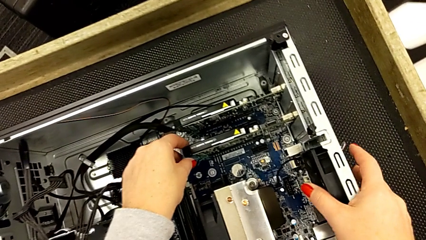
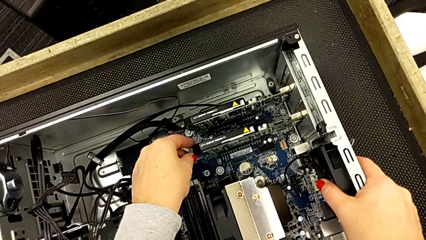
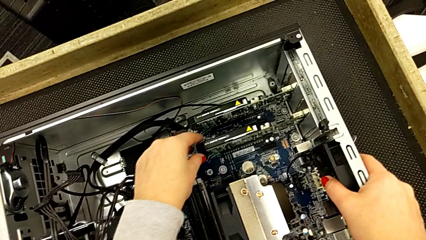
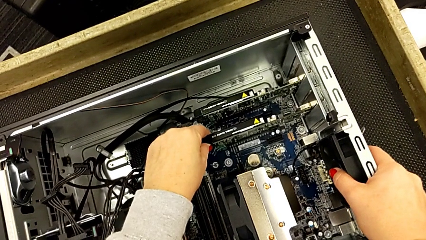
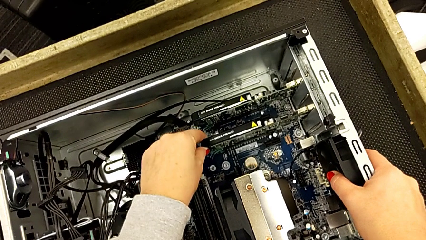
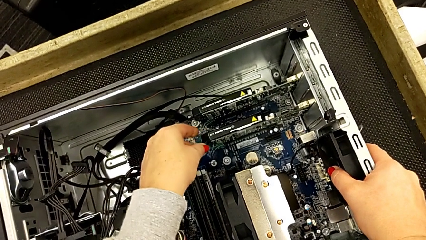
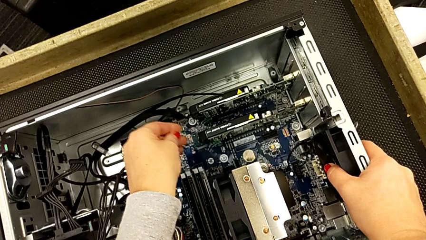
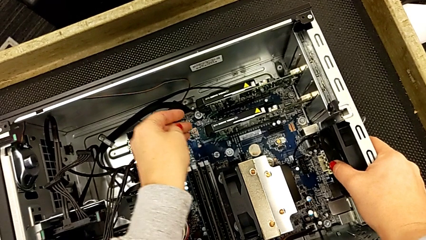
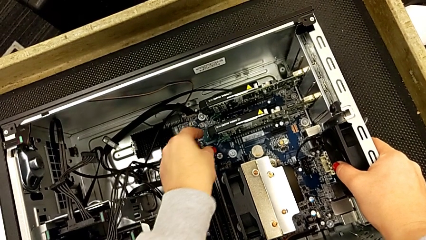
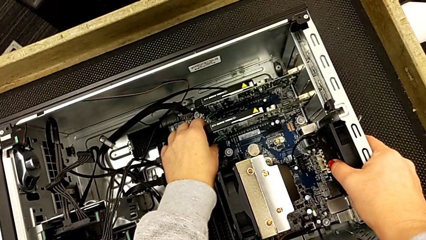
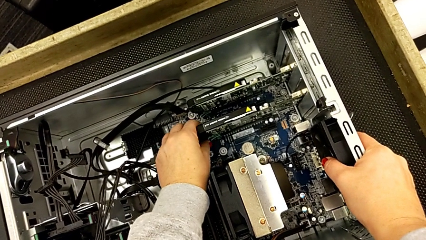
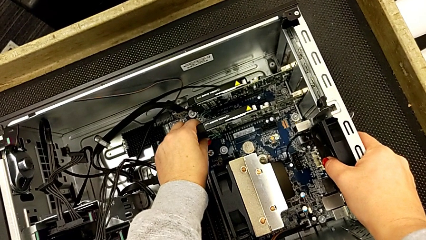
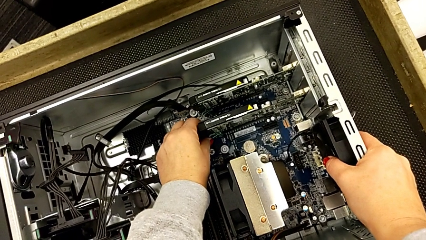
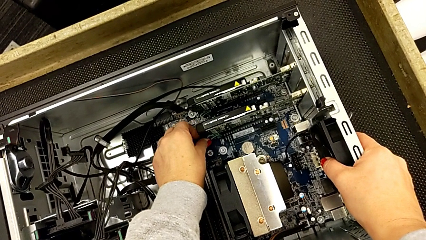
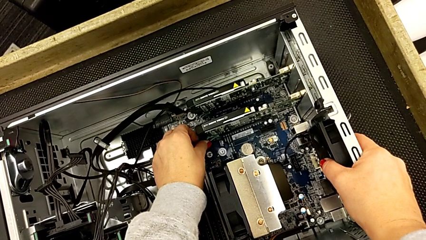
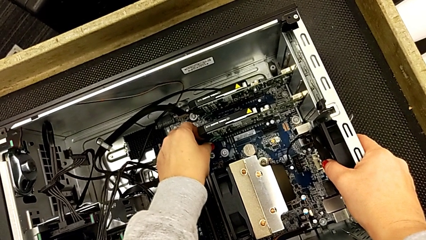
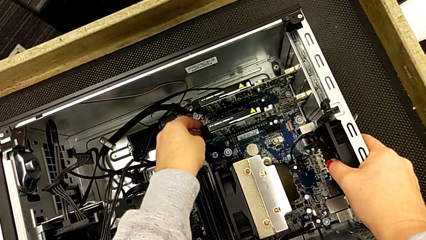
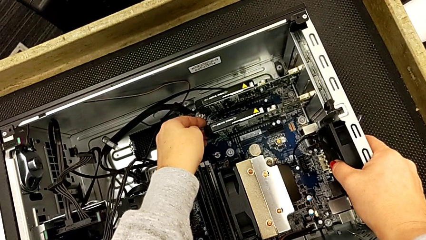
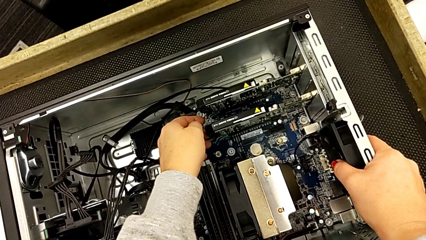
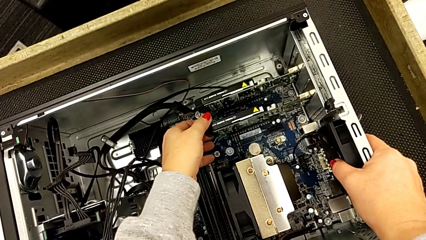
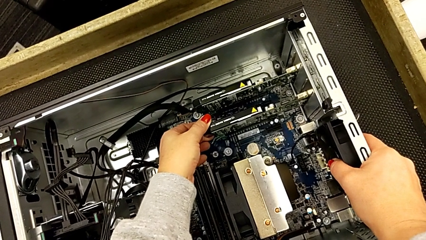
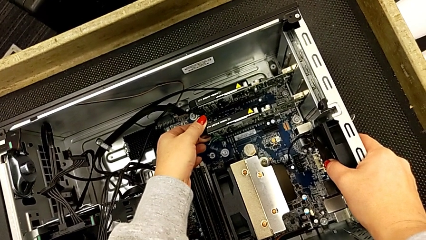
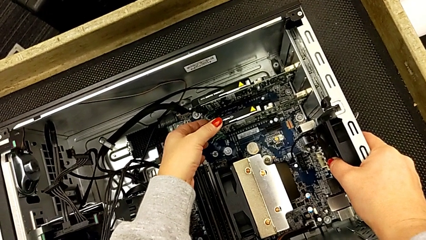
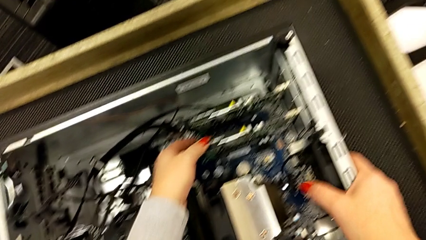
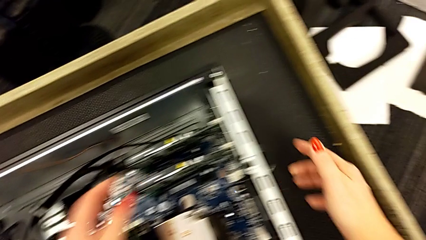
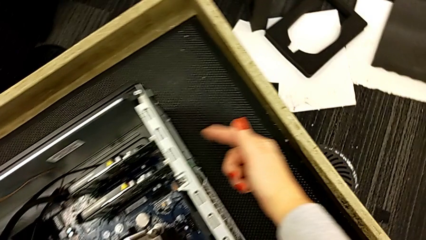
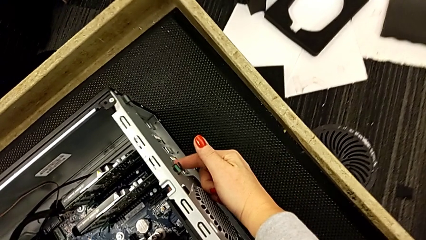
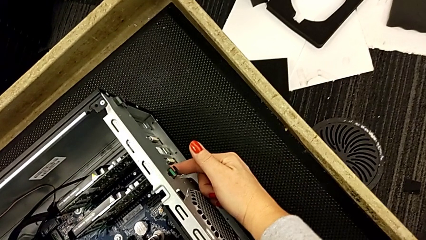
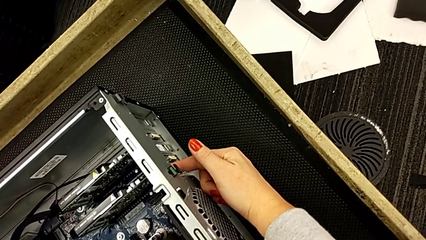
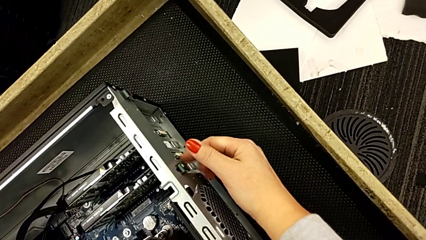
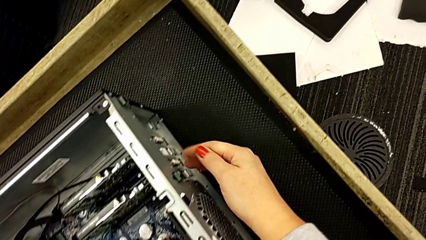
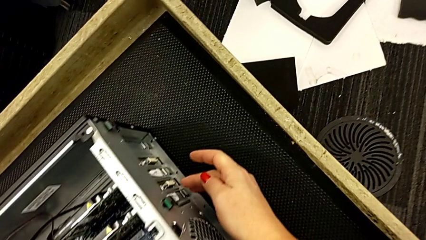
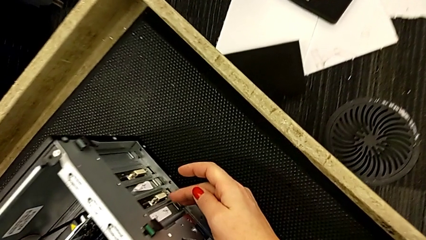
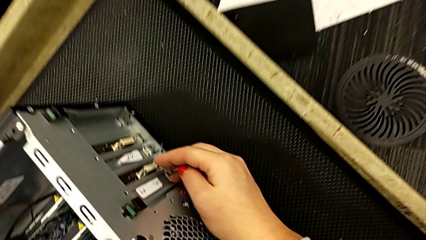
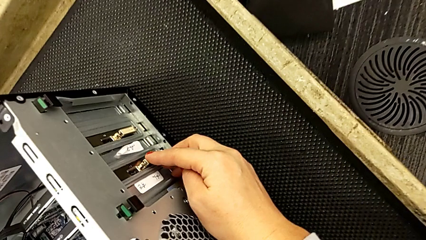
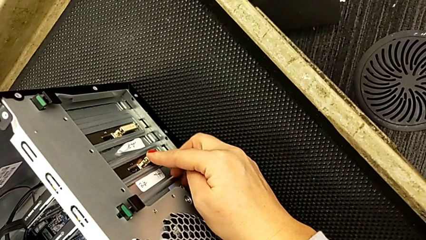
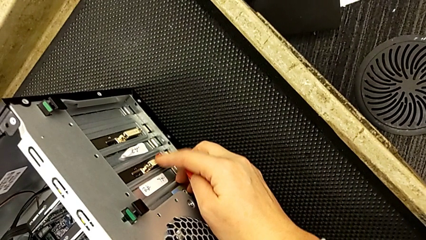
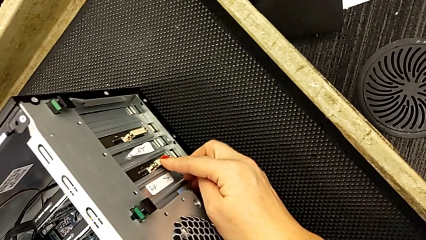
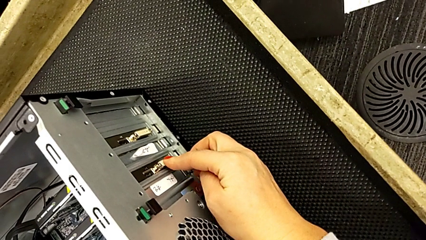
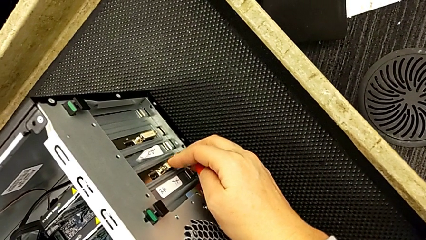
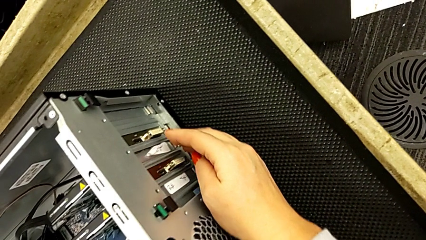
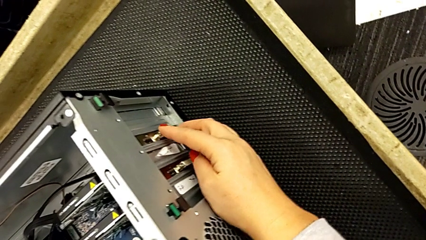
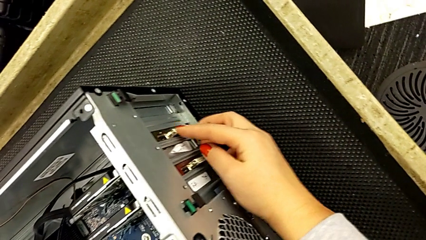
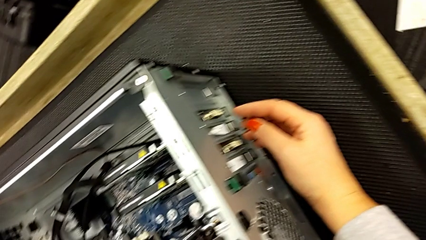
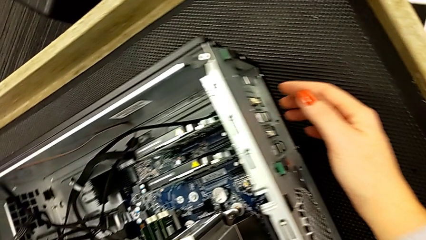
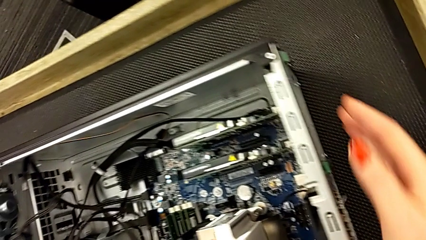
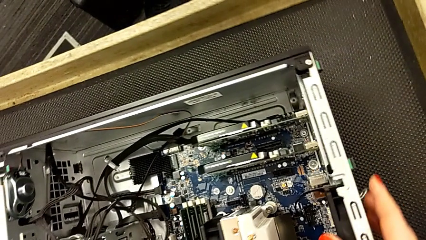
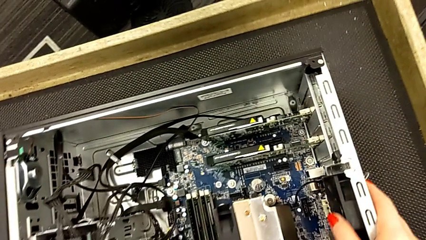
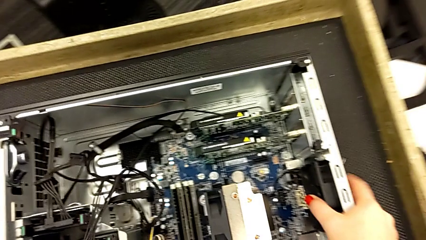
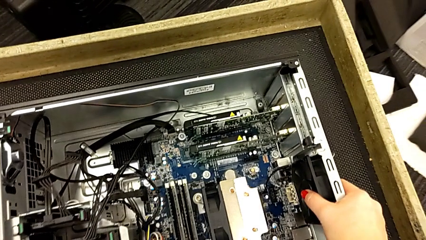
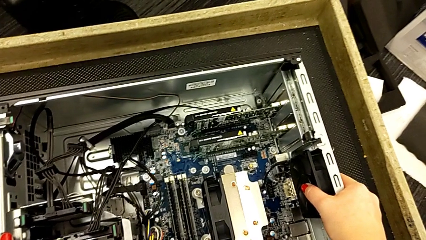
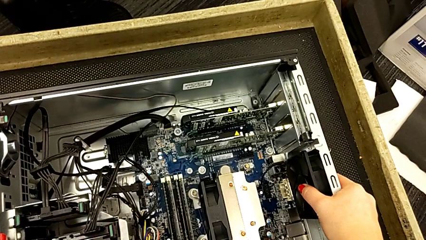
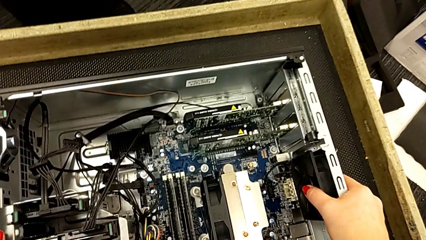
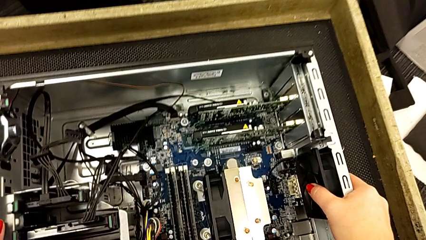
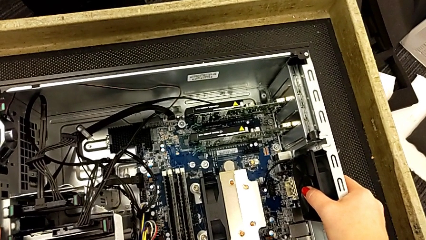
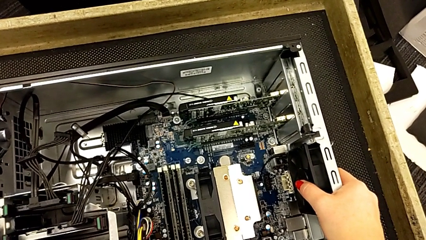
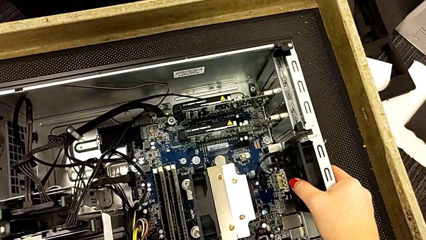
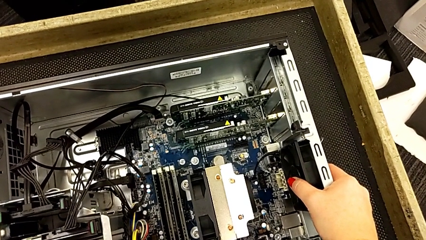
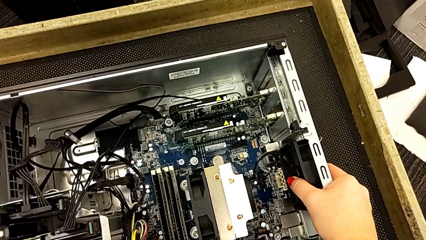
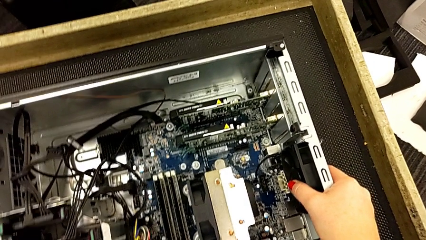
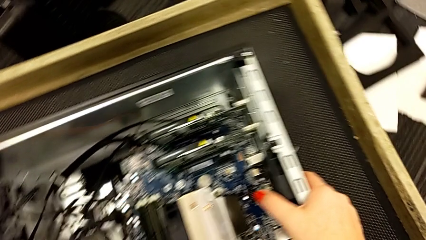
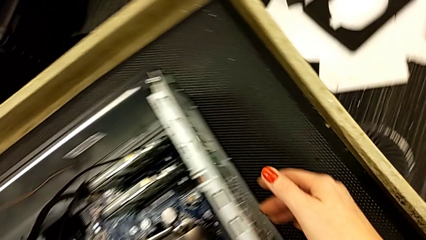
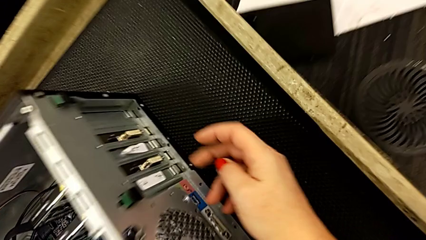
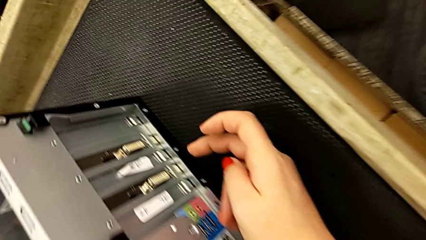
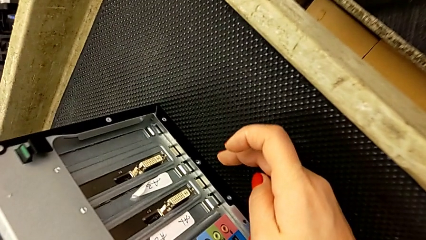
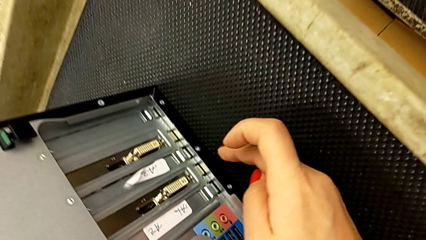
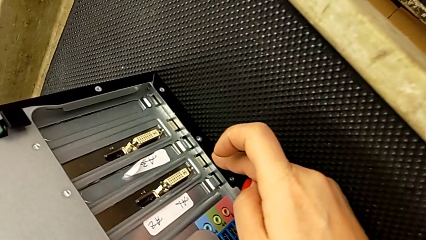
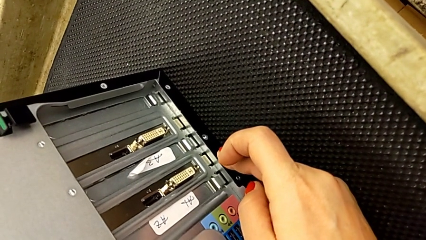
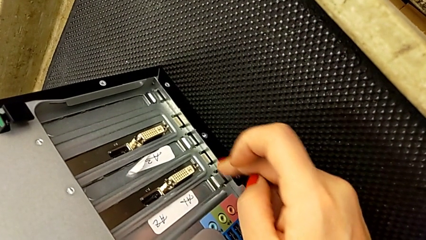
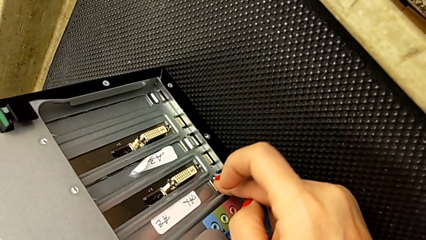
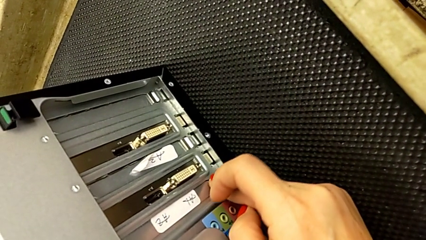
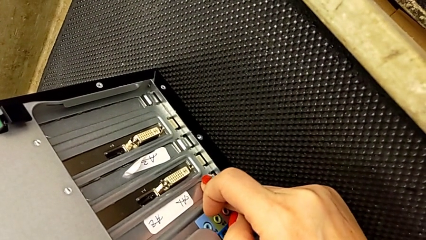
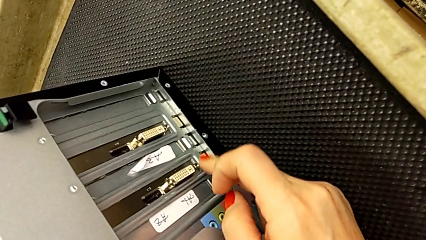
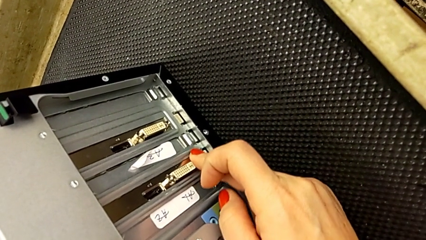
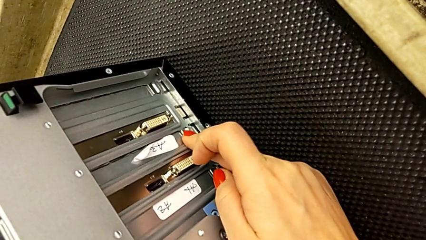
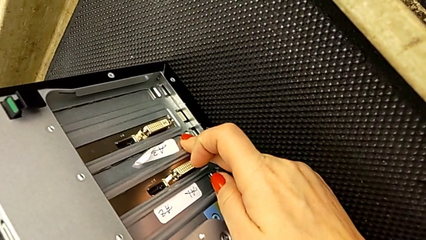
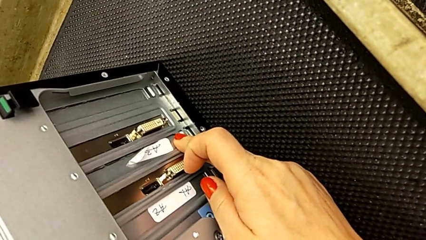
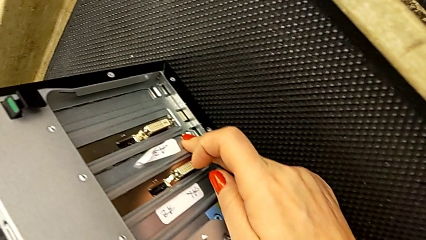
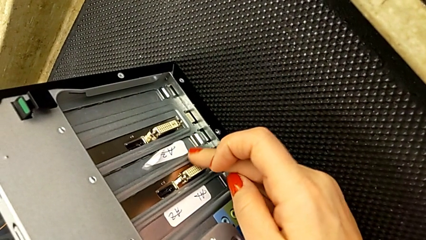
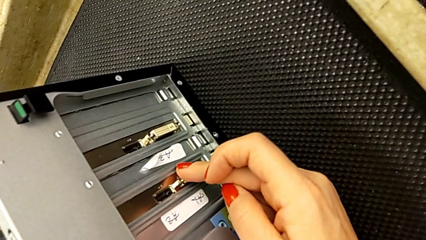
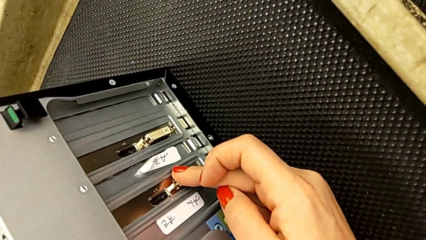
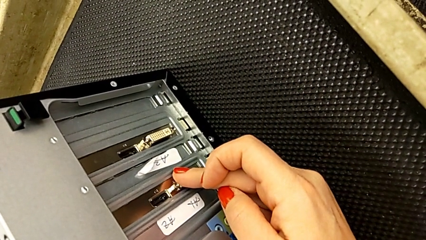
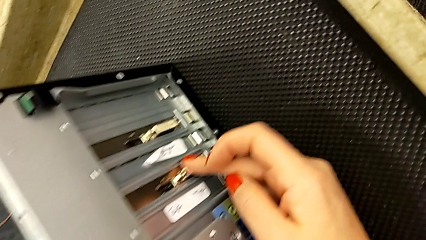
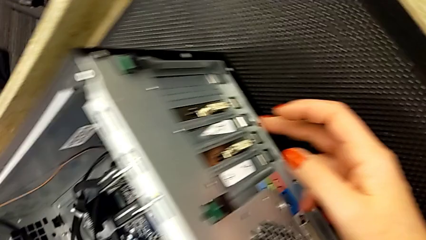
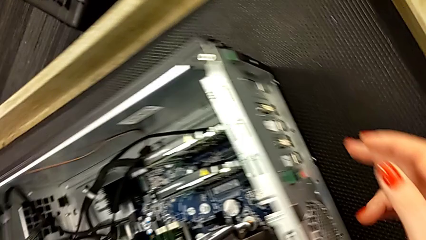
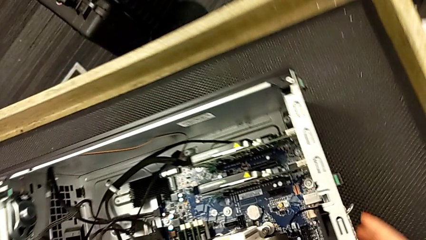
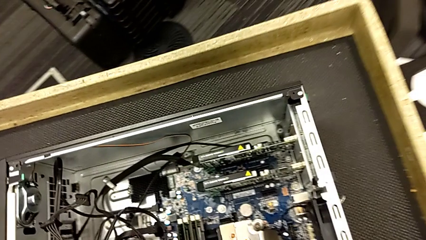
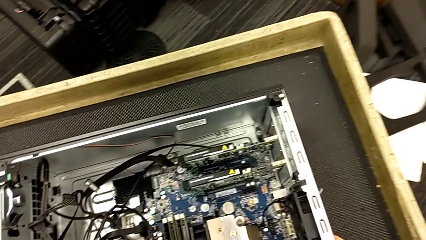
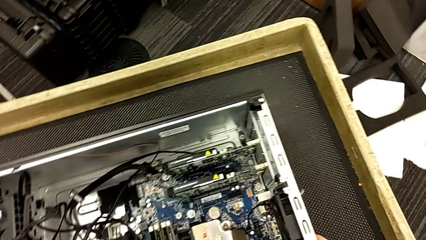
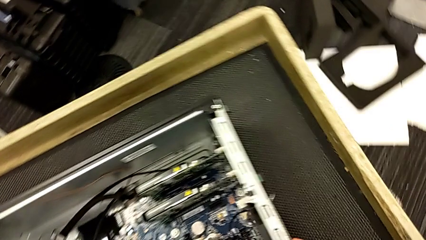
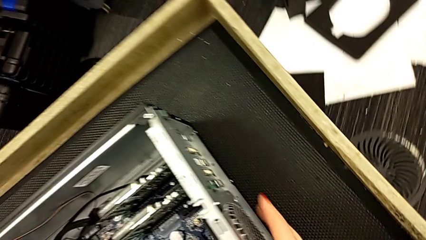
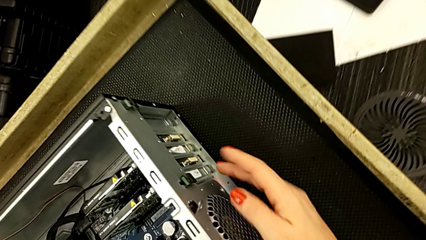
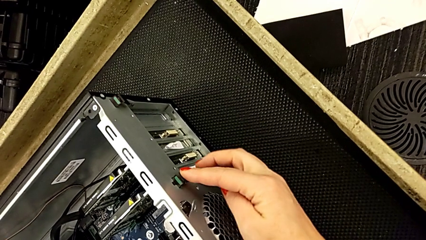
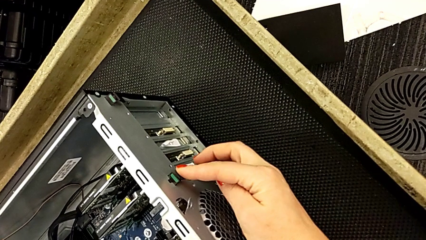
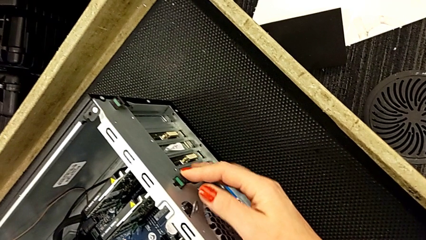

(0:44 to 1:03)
The camera wearer is inspecting the graphic cards inside the computer tower. They touch the graphic card, touch the green computer tab and touch the button. They wrongly press it, grabbing the wrong place, and touch the green computer tab.
